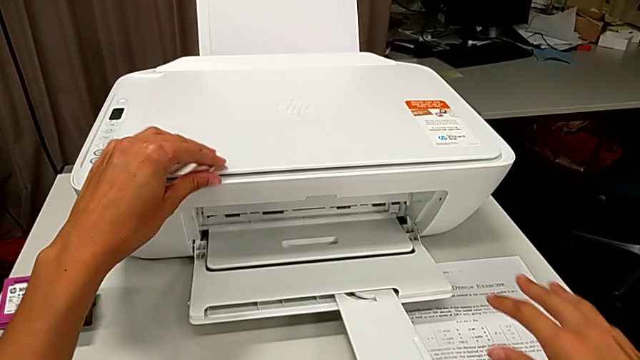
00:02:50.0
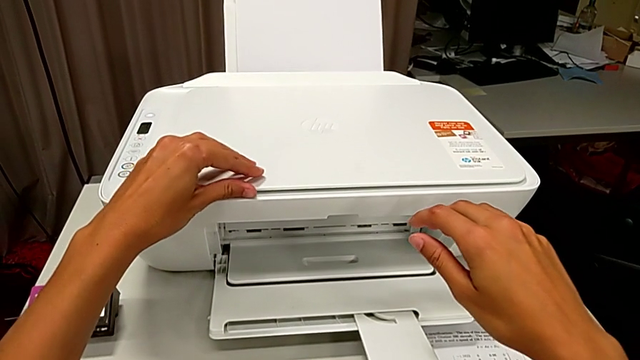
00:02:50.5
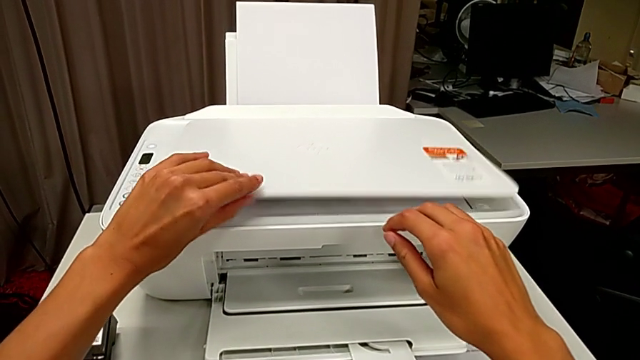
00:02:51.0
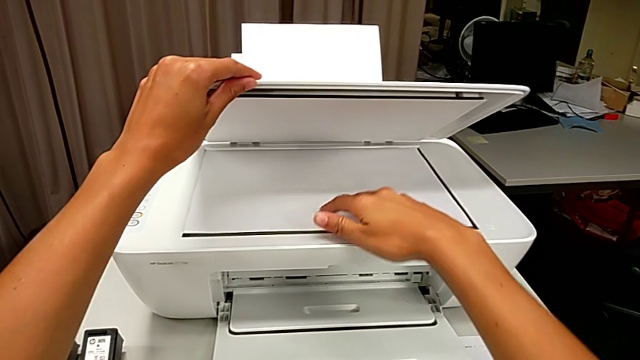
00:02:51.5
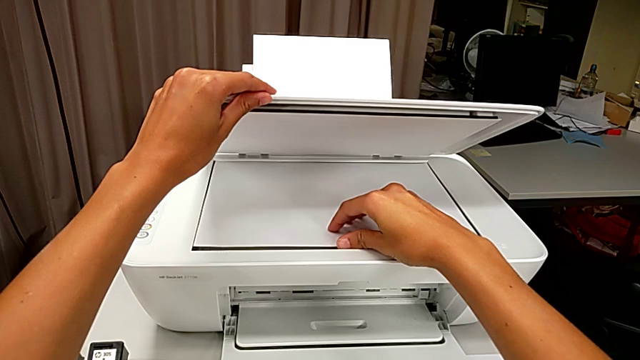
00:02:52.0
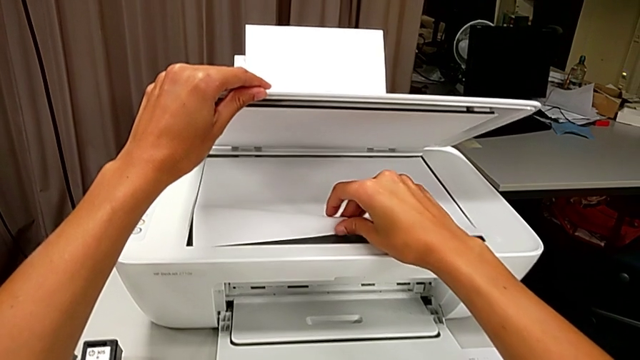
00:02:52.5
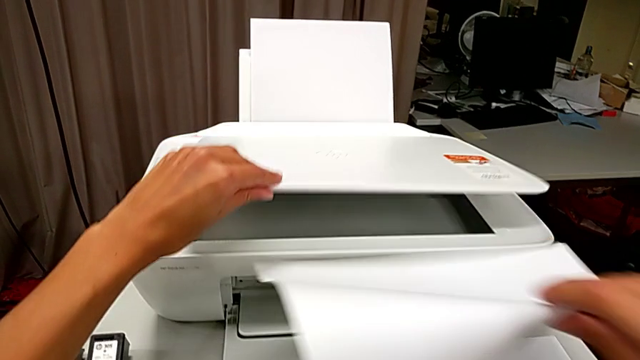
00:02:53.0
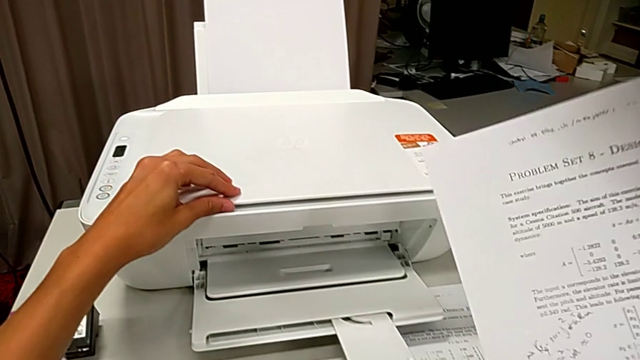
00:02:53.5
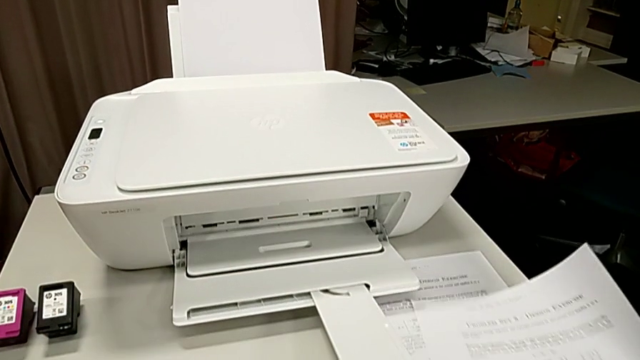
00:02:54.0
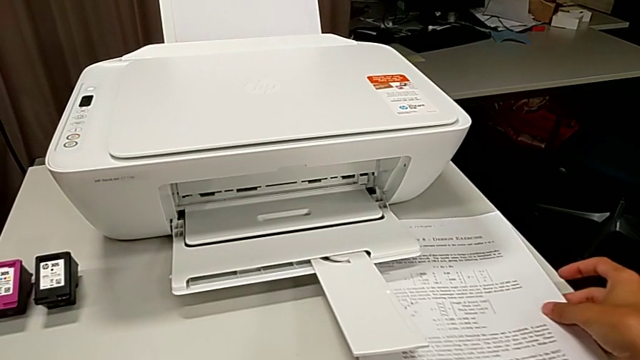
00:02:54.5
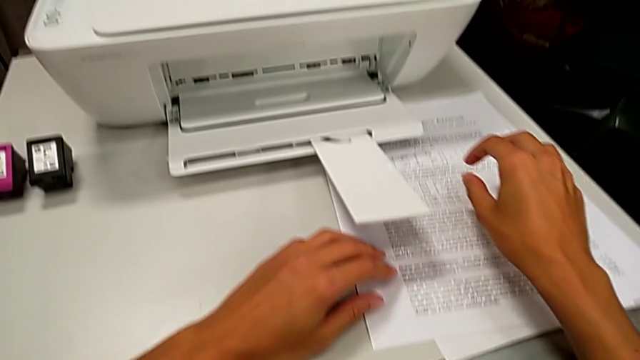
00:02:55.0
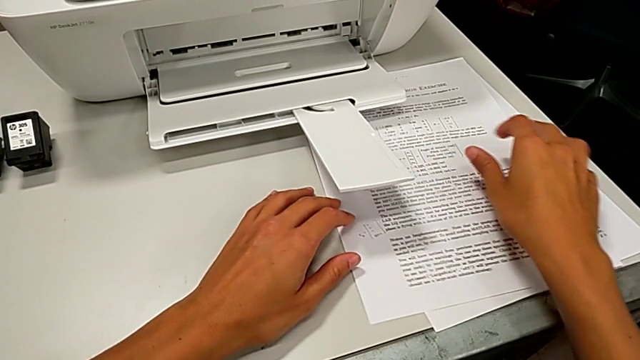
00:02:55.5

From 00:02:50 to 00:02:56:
The camera wearer removes a sheet from the scanner. They open the copy gate and withdraw the copy.

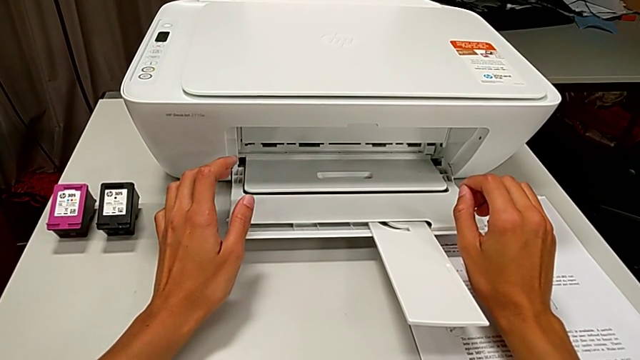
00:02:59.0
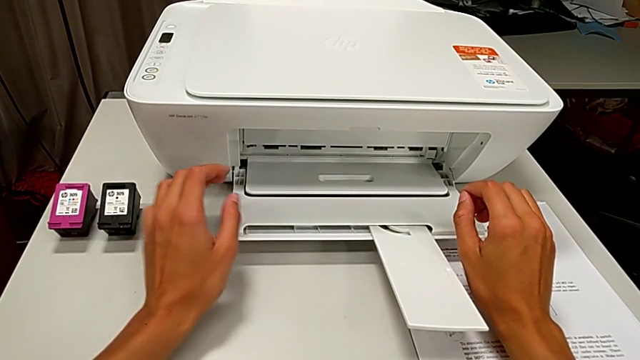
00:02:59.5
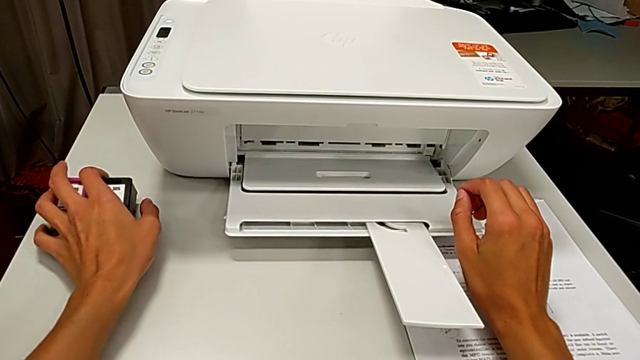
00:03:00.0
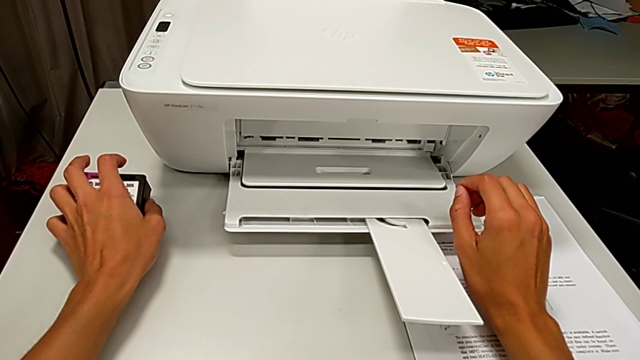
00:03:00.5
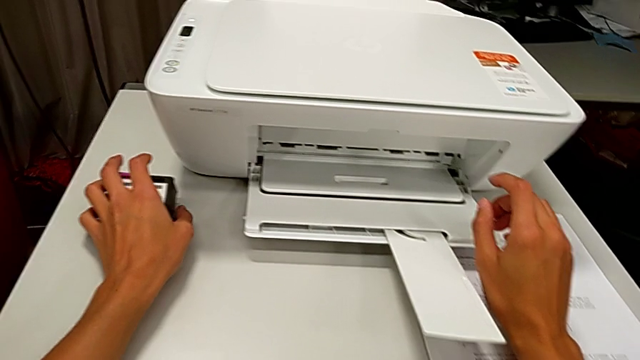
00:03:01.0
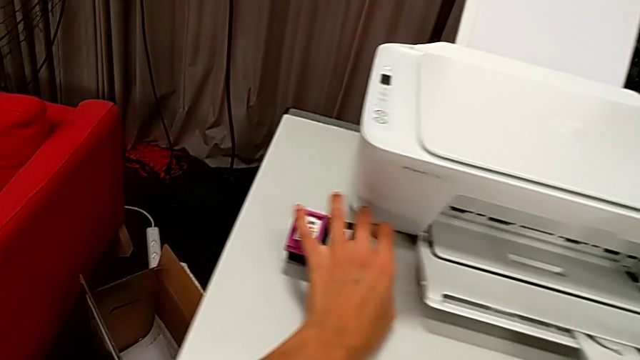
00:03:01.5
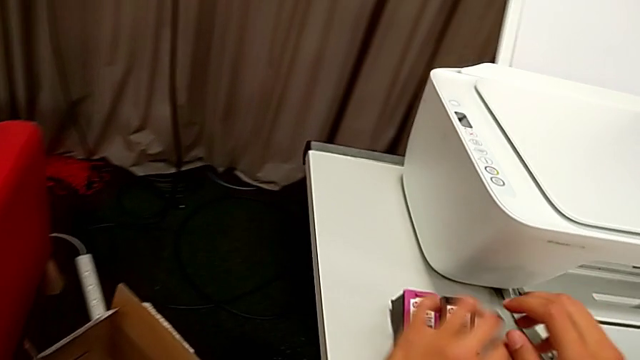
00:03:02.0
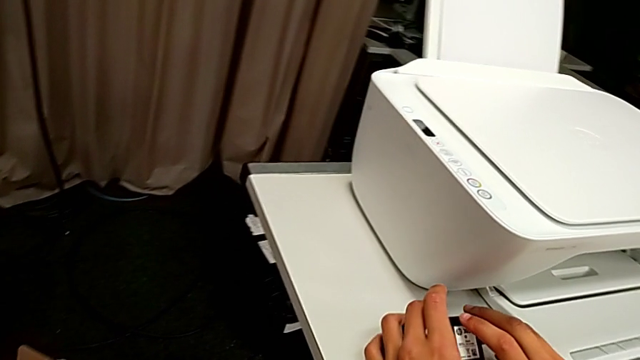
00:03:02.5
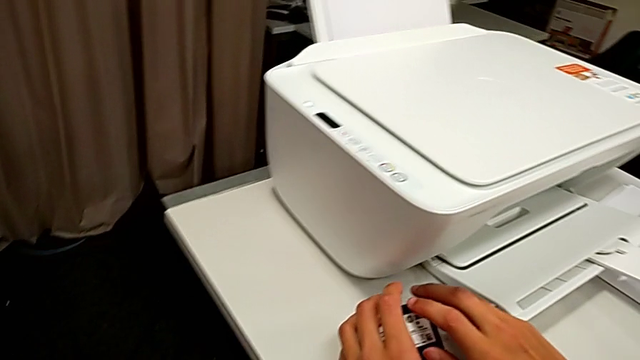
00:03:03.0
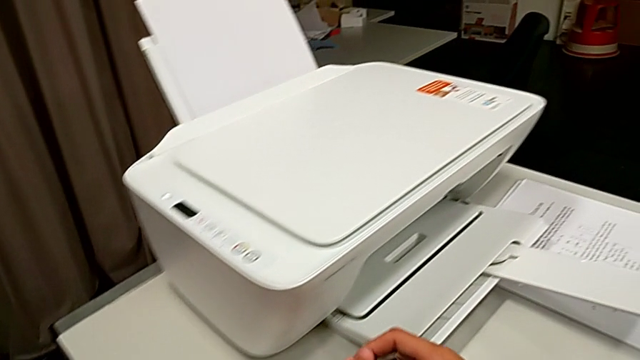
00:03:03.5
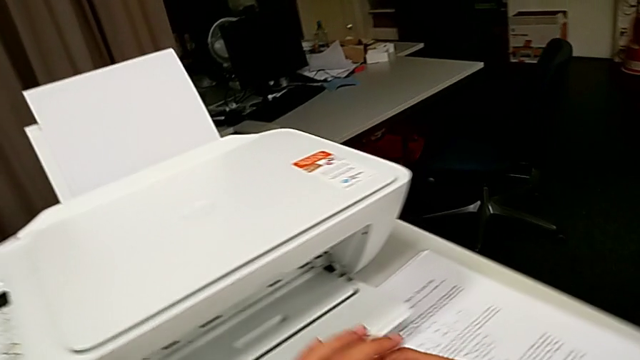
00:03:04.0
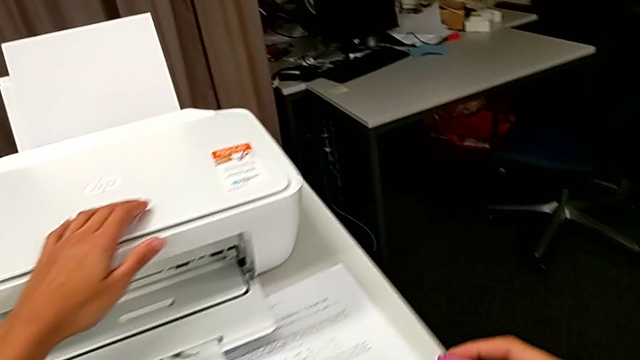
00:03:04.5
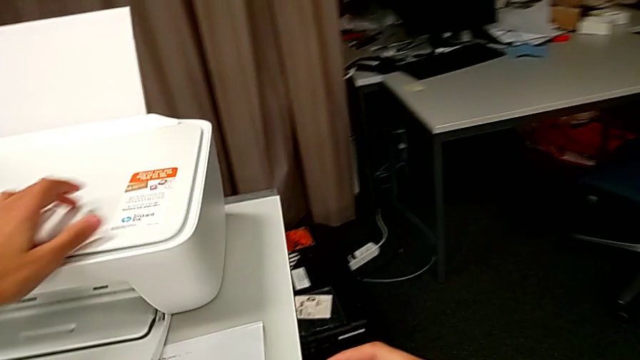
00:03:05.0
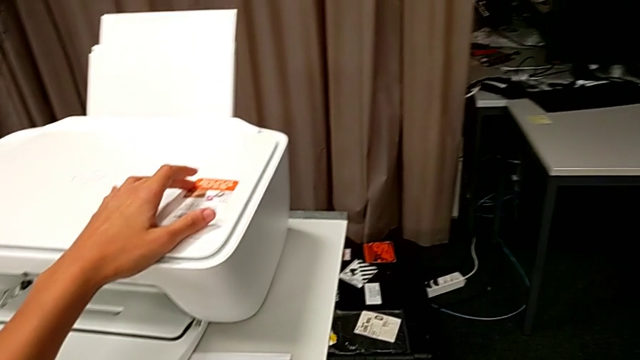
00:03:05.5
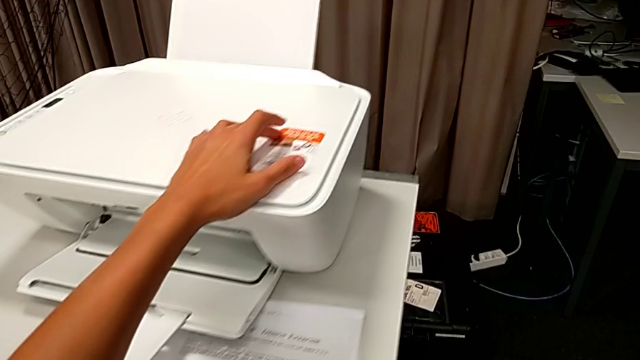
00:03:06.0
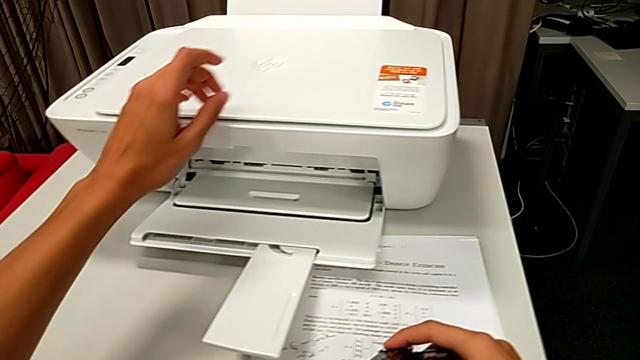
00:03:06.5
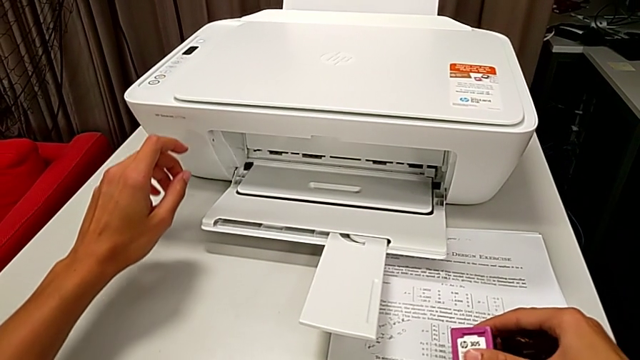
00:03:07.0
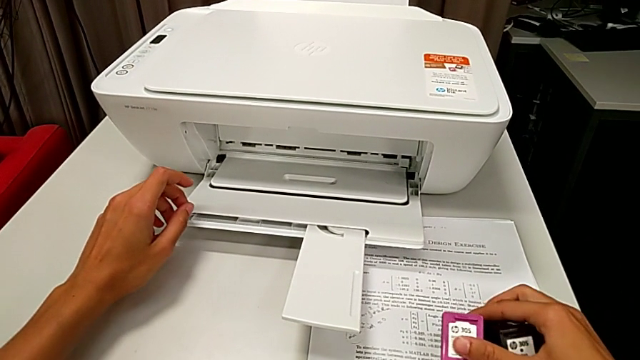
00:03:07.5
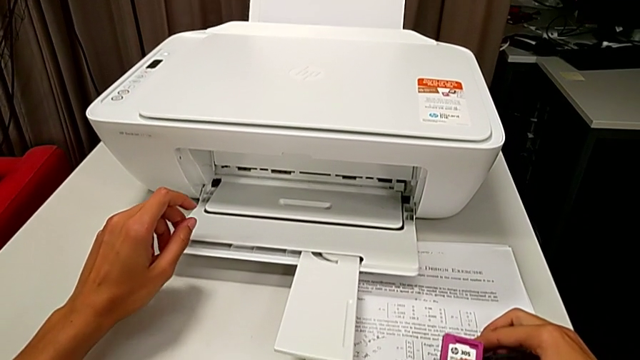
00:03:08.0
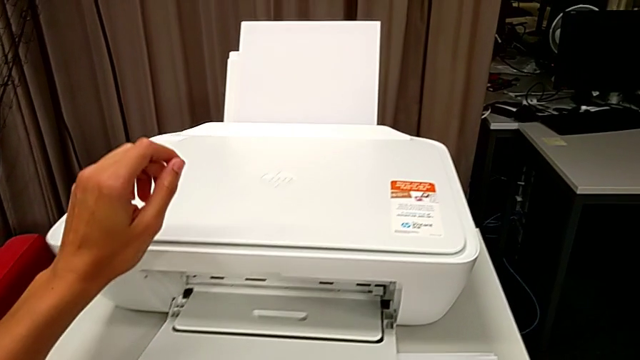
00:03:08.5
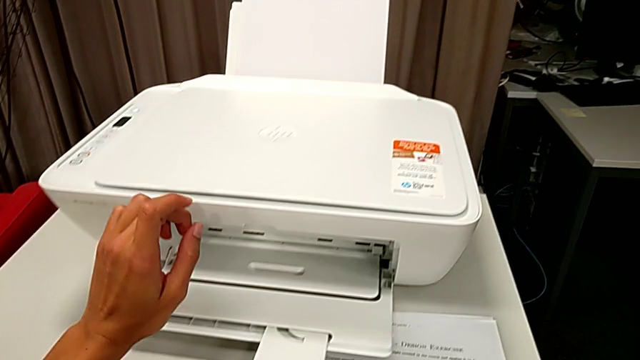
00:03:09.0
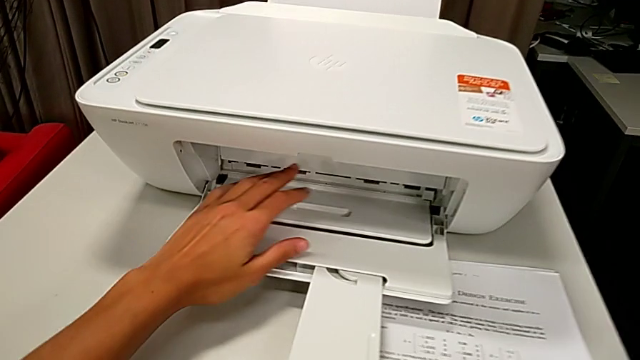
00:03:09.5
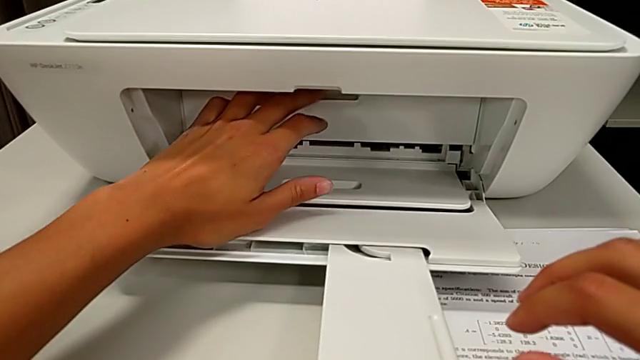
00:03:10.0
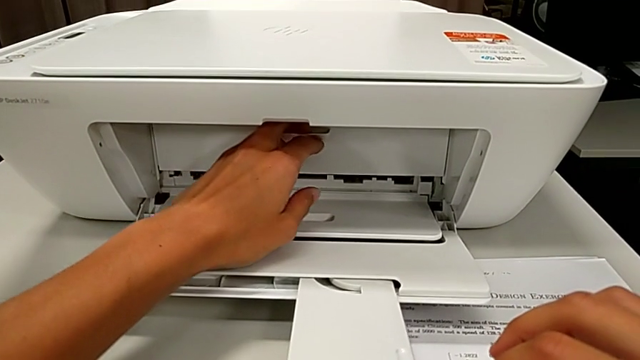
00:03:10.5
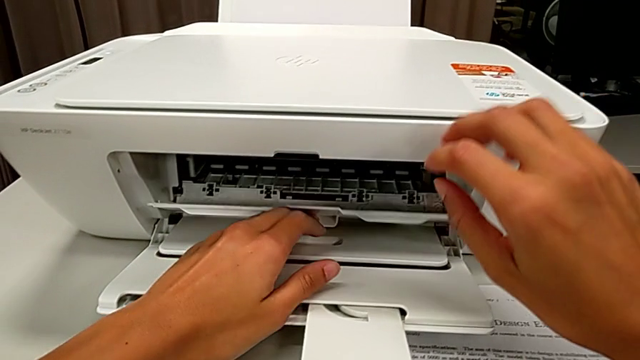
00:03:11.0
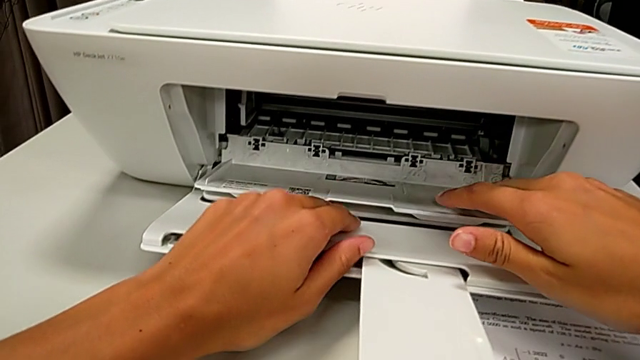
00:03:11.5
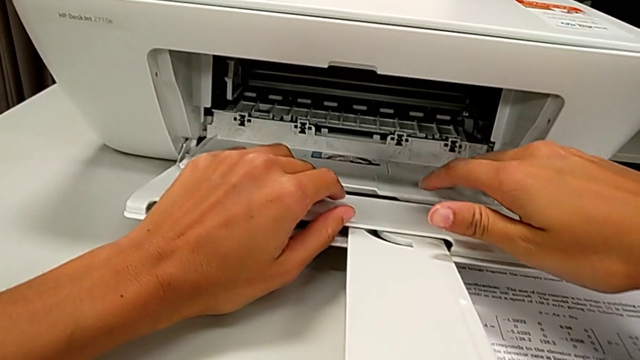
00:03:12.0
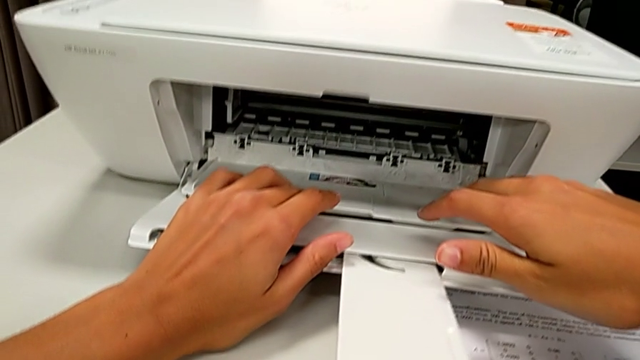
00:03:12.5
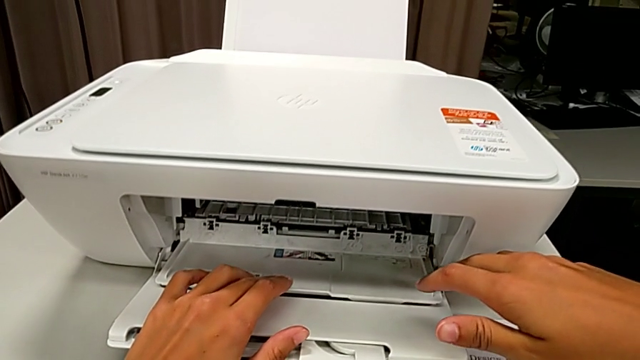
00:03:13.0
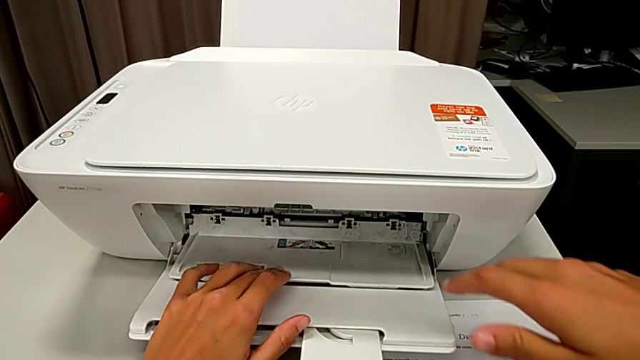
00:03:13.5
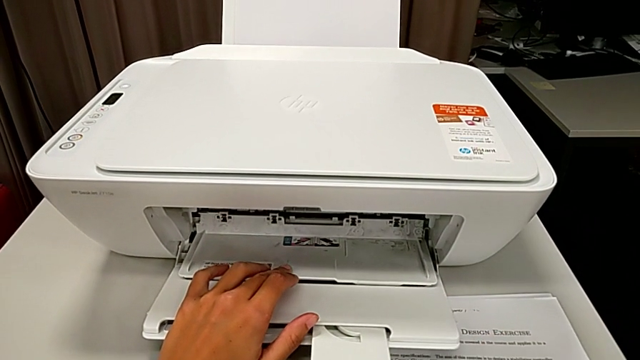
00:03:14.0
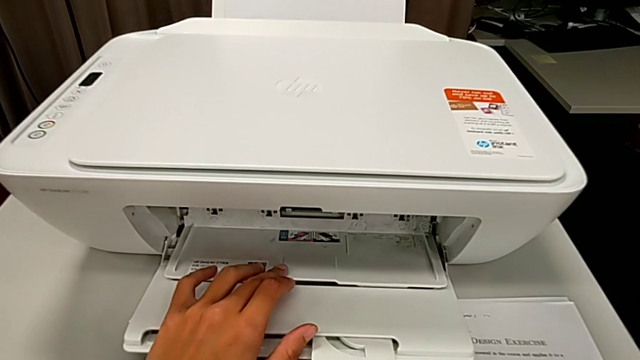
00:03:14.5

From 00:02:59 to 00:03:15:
The camera wearer is exchanging ink cartridges from the printer. They grab the cartridge gate and open it.
